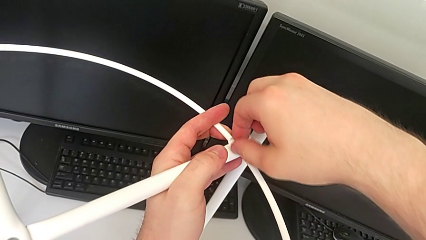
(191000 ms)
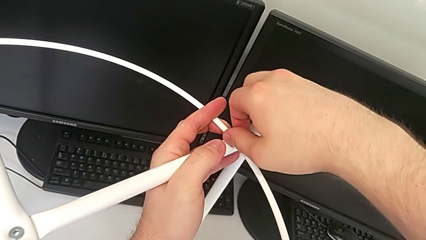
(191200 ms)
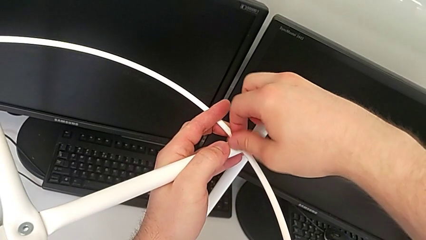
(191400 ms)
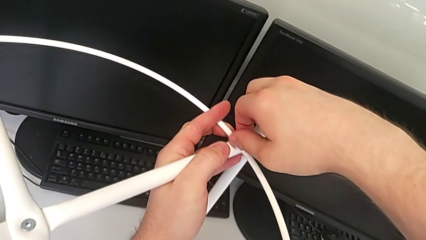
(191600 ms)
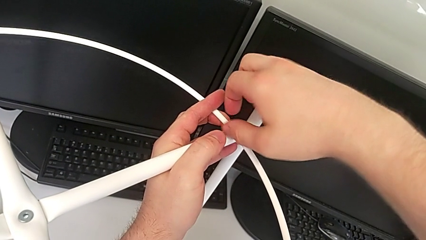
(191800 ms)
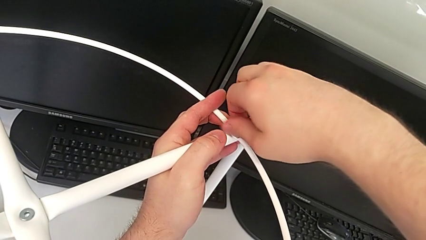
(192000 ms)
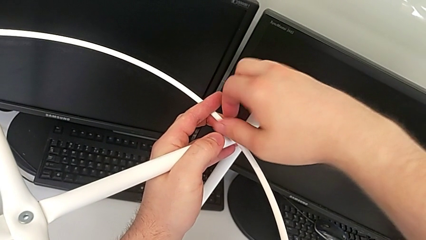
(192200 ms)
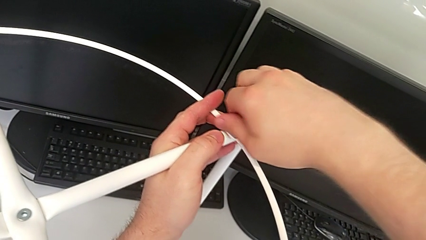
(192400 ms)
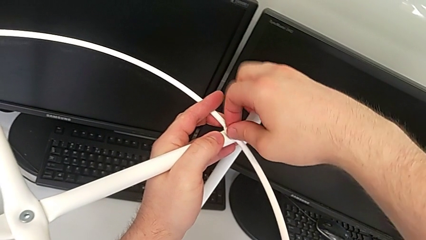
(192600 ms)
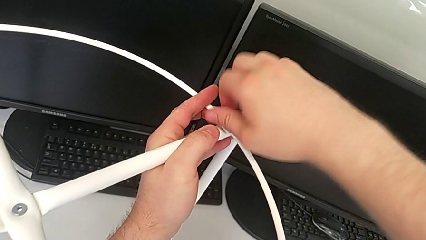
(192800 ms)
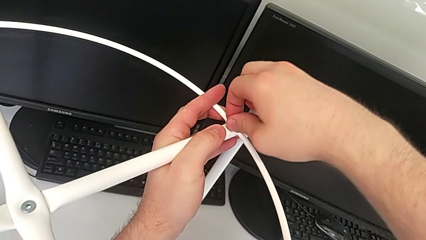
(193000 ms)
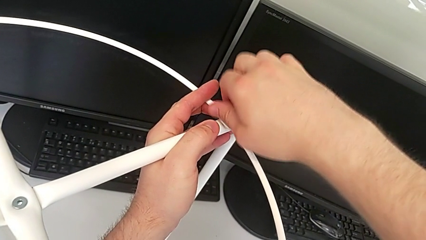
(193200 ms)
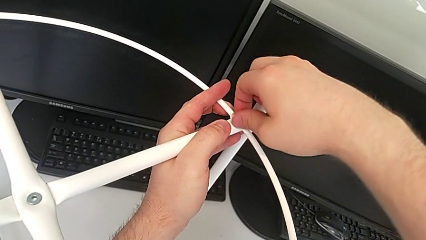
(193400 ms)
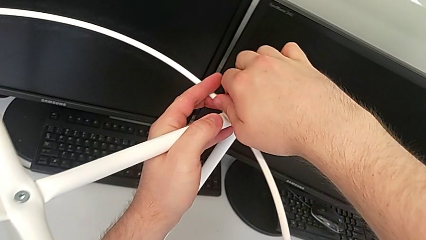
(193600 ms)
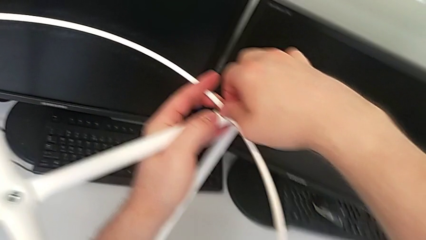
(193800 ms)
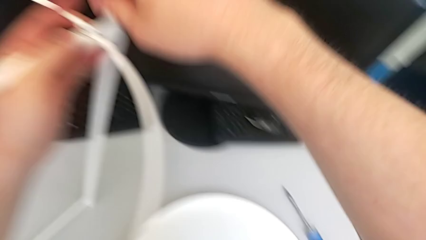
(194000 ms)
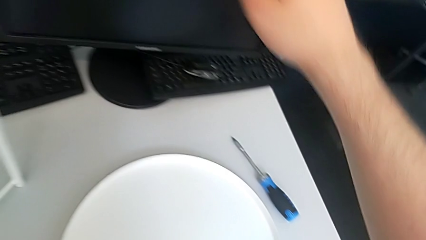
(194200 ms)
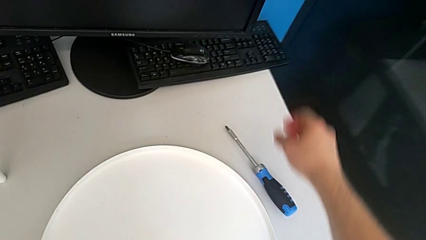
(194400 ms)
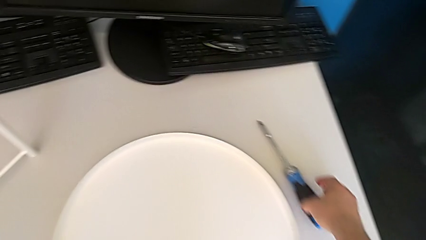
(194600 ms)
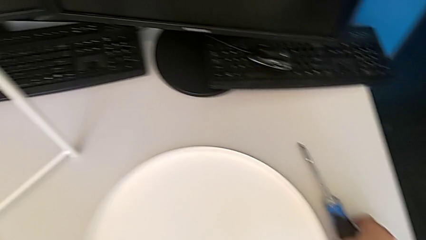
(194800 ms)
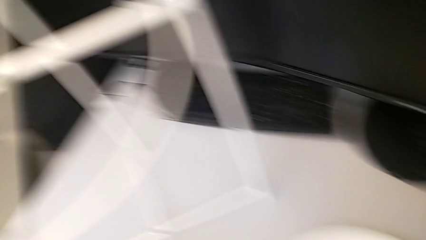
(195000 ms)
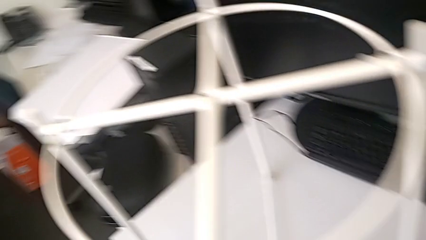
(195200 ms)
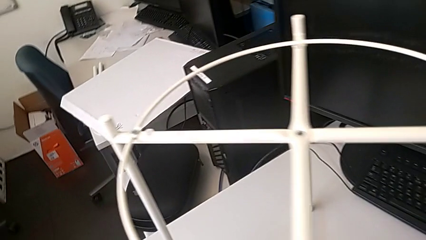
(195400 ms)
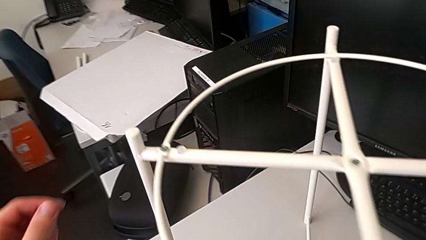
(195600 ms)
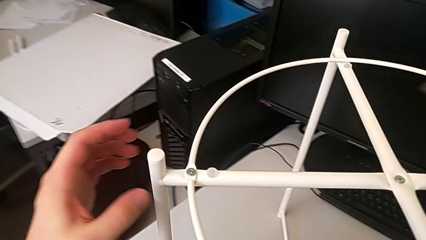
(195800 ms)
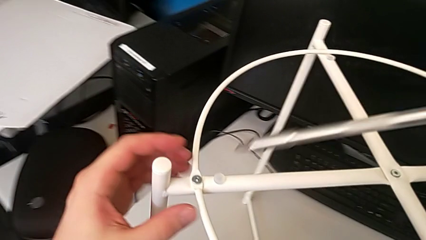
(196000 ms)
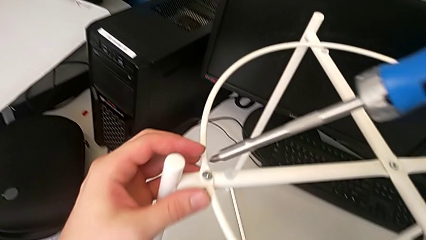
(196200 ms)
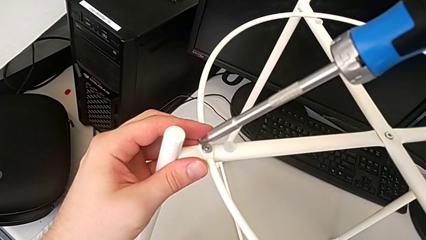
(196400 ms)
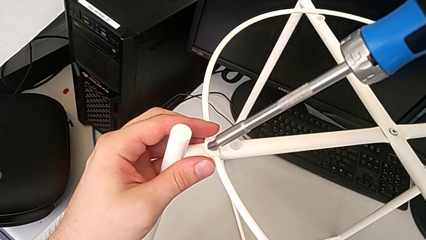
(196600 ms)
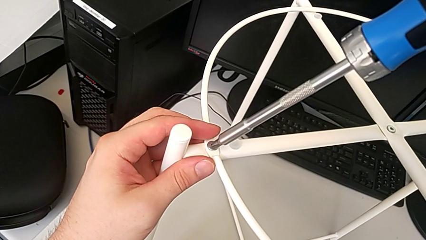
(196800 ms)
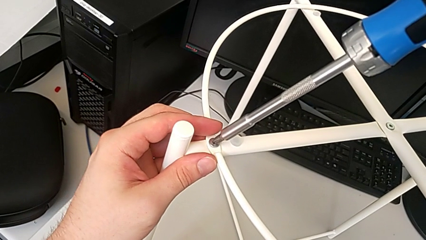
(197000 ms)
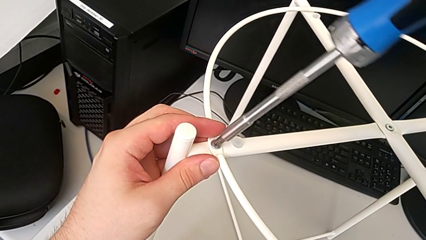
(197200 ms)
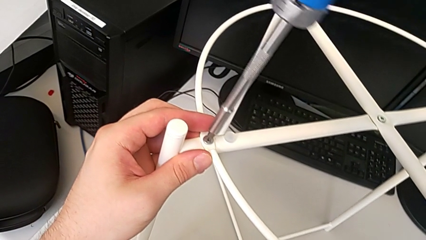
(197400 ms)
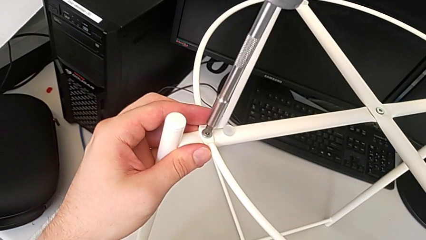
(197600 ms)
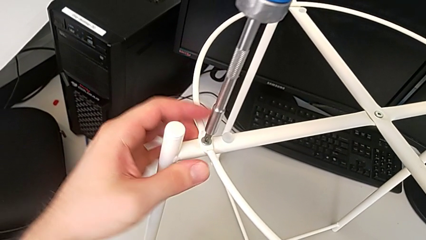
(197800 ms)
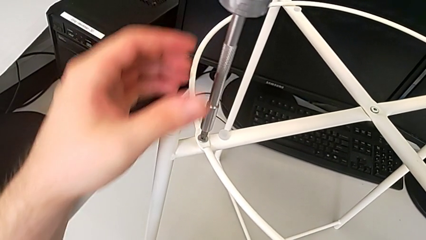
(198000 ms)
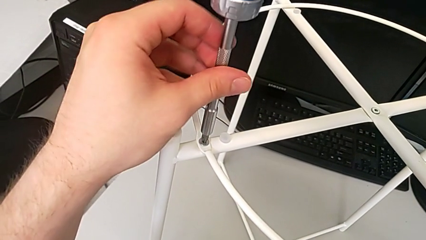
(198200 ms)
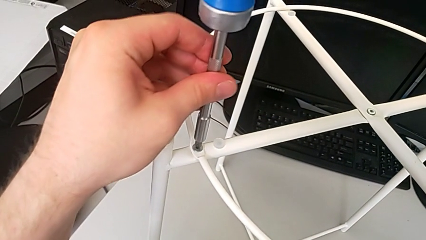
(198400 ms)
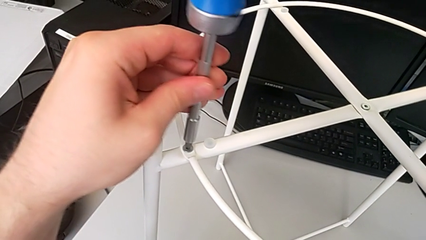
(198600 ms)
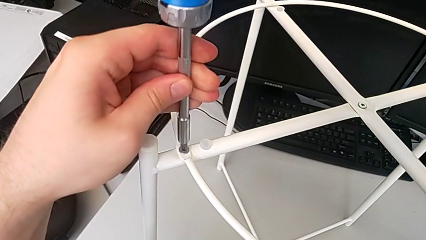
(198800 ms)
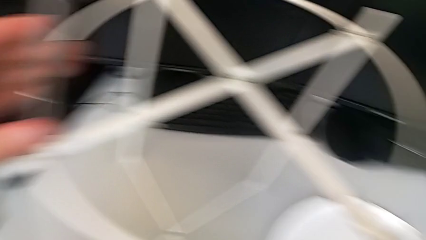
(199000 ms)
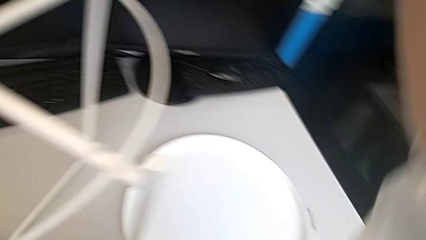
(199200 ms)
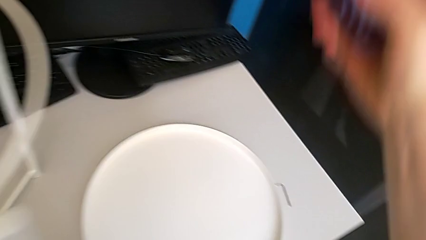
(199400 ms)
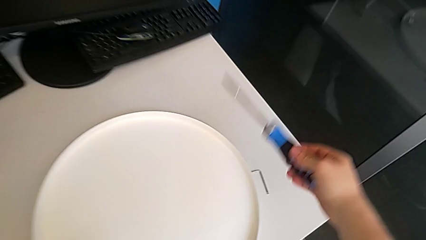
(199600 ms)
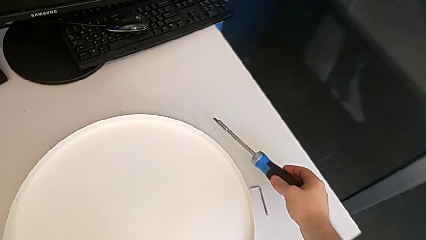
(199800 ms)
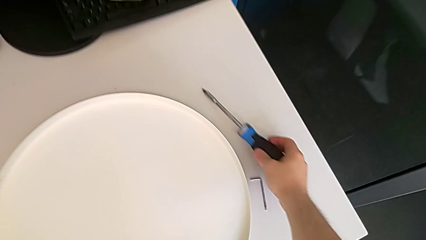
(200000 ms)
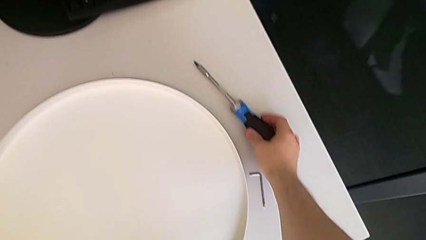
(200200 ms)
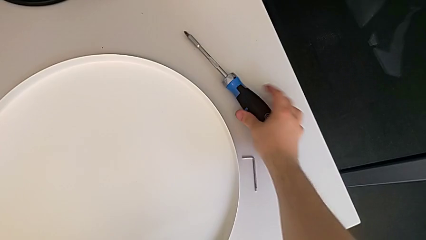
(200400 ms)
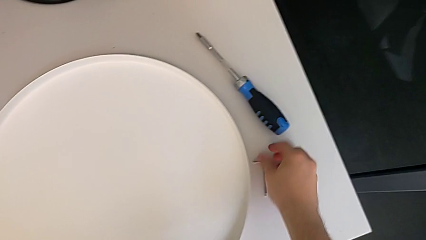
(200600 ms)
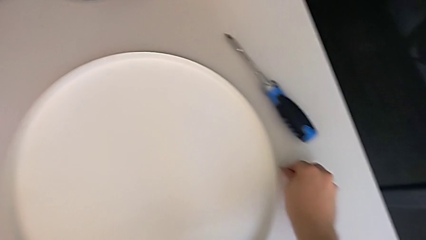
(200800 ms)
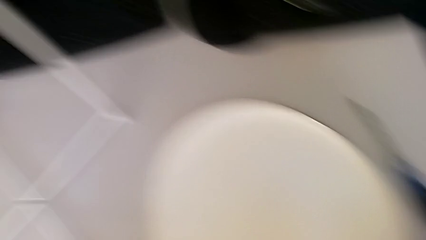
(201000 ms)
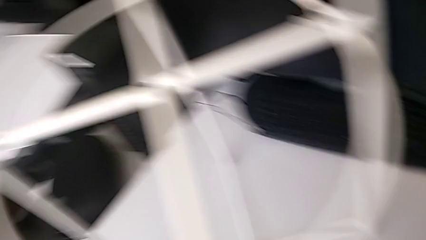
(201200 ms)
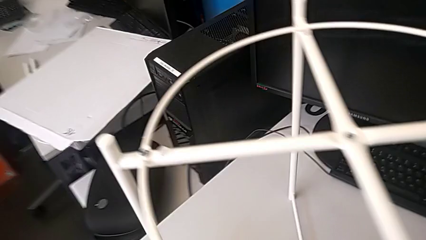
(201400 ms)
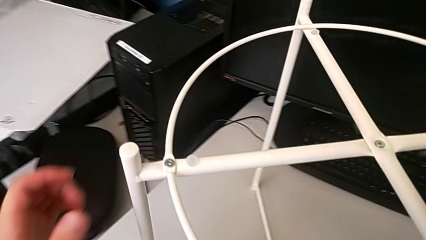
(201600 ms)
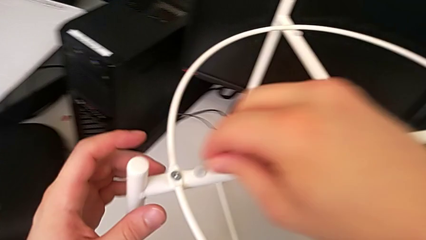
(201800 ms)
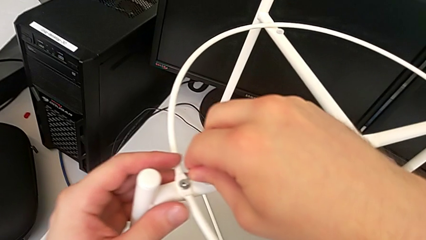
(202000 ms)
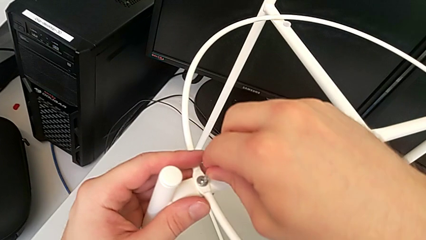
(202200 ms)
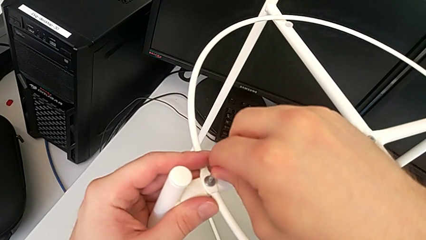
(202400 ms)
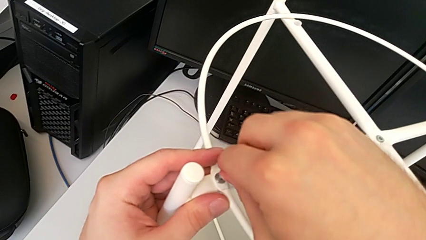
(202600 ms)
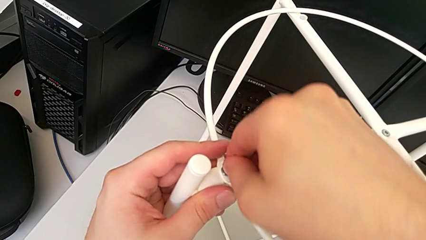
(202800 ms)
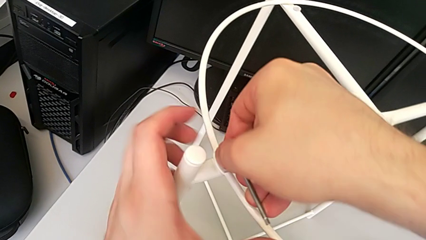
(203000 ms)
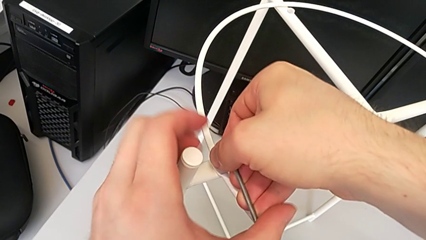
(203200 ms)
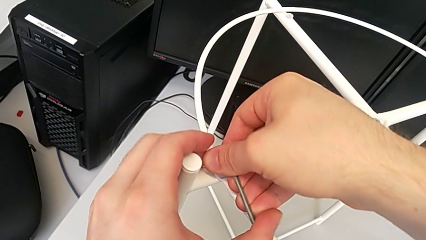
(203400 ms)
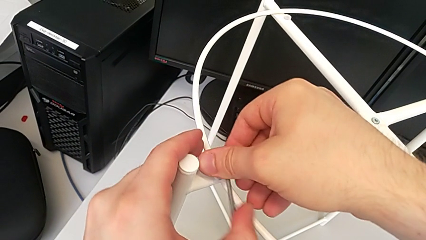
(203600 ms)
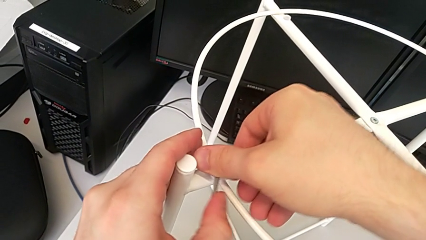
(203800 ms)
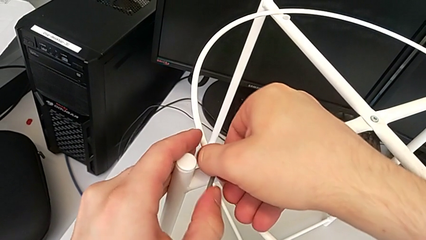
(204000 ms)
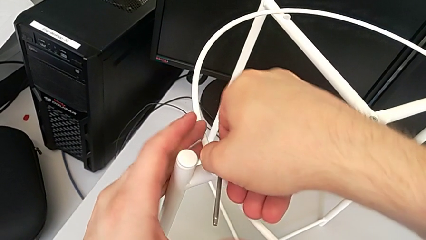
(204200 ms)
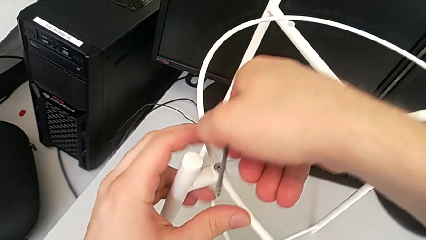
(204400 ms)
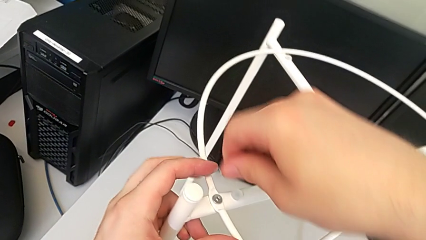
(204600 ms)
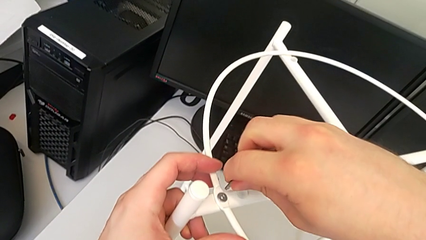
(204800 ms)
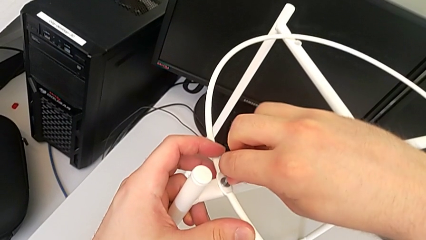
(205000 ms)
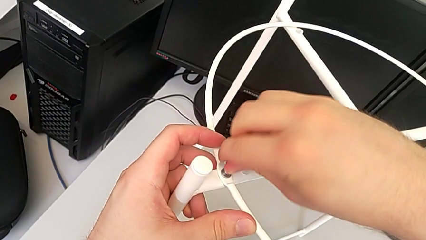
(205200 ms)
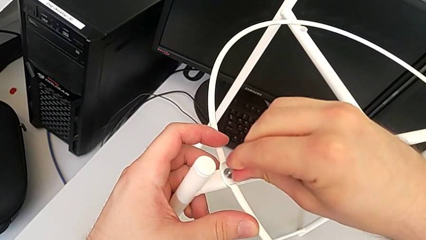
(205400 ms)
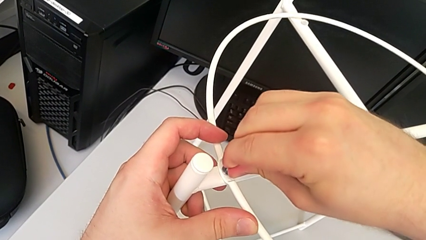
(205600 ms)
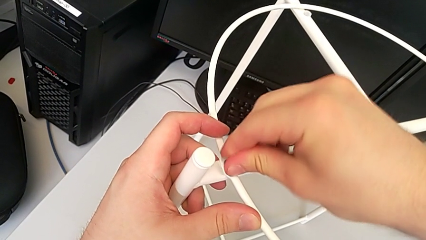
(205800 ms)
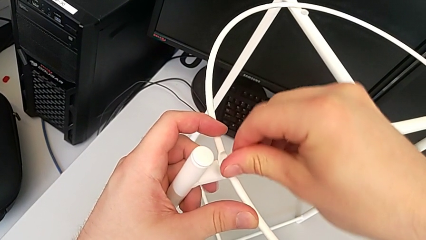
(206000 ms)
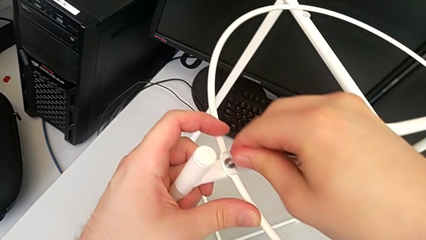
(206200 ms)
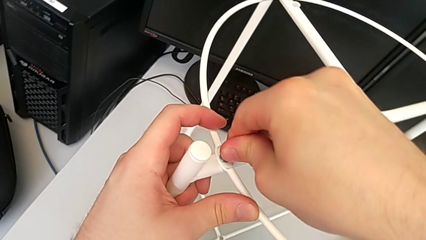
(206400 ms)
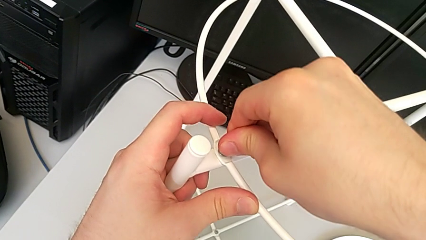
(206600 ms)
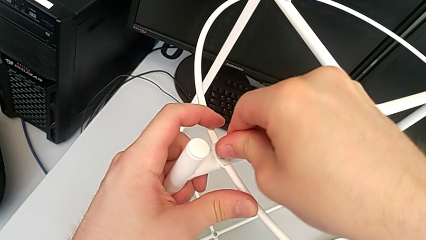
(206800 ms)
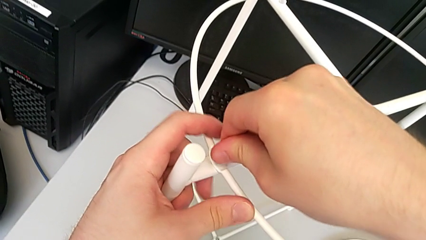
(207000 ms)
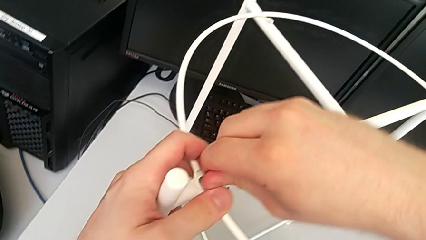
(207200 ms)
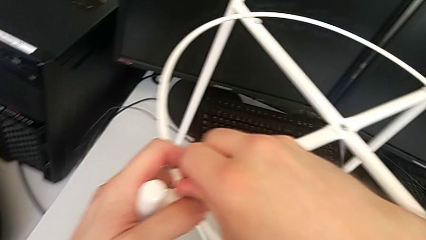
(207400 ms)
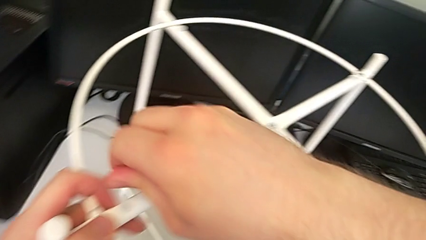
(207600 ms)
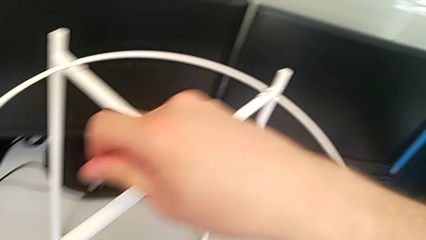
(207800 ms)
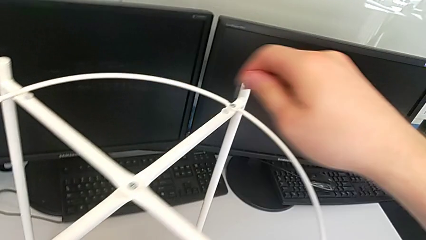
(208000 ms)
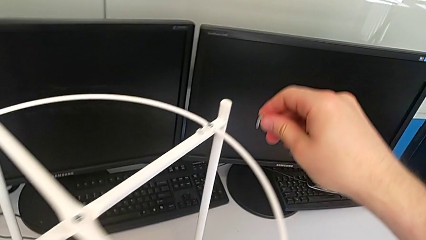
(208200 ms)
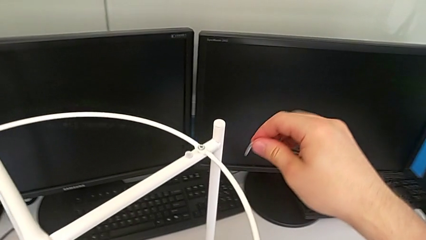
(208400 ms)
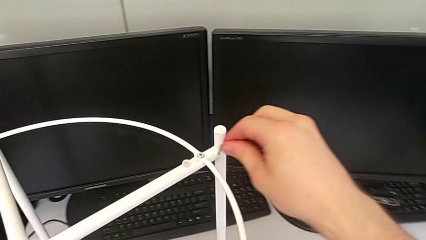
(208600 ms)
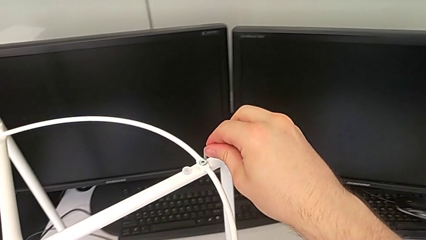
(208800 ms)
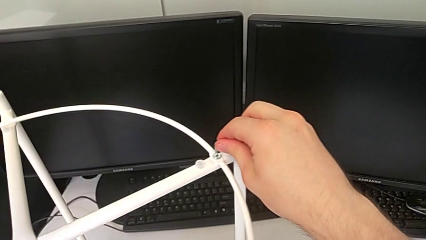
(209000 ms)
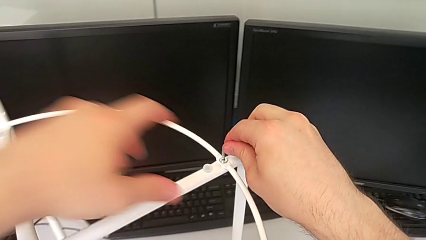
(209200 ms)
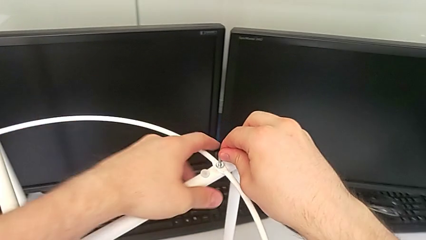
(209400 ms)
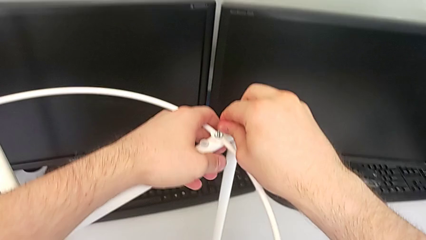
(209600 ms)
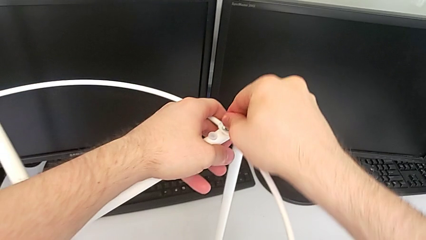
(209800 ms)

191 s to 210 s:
The camera wearer is assembling the circle to the legs. They screw the second screw, wrongly grab the screwdriver, lift it, insert the first screwdriver and screw the first hex socket head. They withdraw the screwdriver, place it, grab the Allen wrench, insert the first Allen wrench, screw the first hex socket head, withdraw the Allen wrench and insert it.
